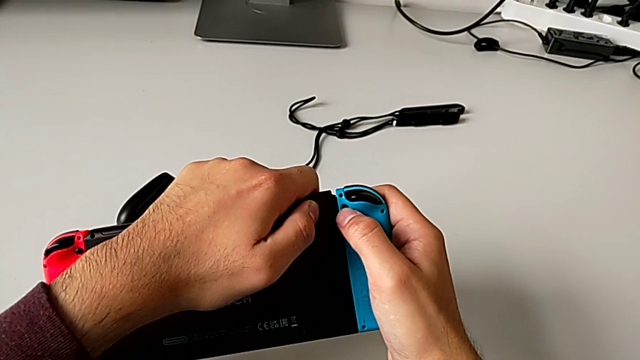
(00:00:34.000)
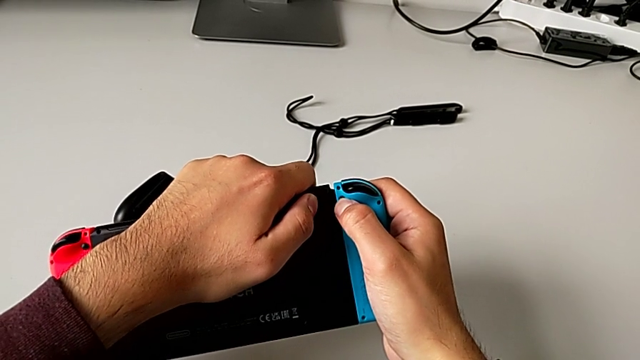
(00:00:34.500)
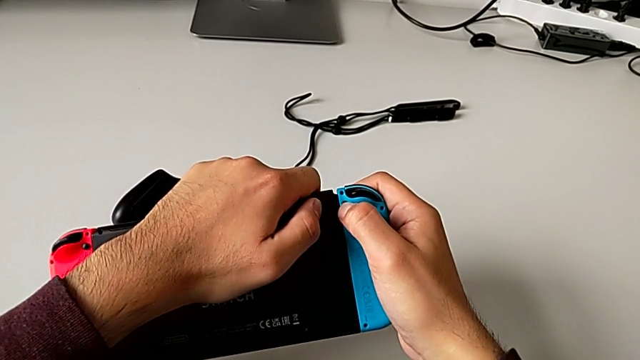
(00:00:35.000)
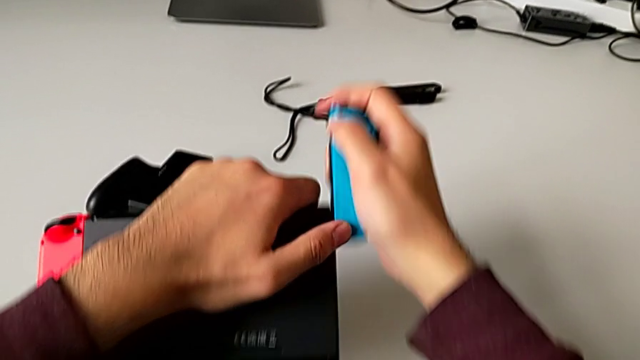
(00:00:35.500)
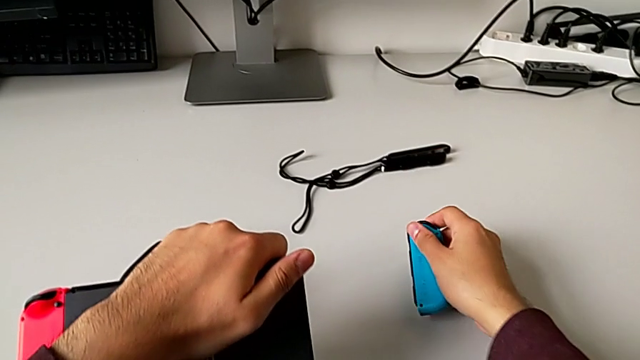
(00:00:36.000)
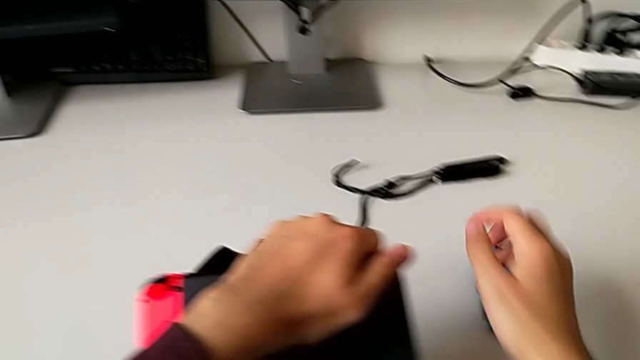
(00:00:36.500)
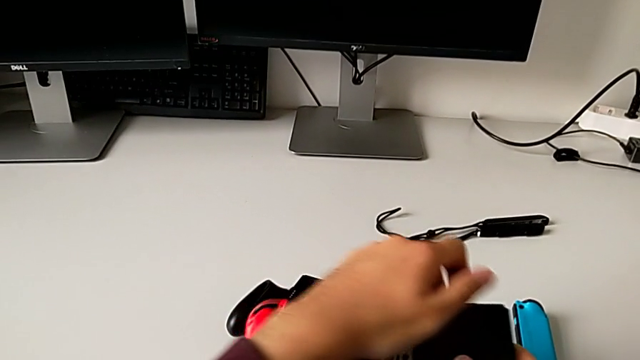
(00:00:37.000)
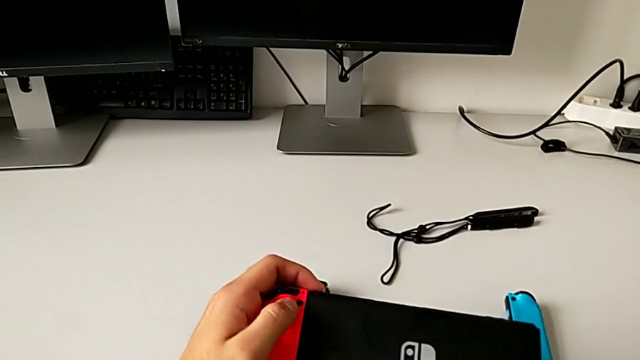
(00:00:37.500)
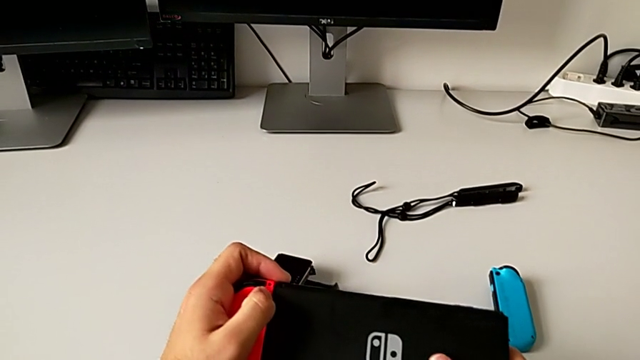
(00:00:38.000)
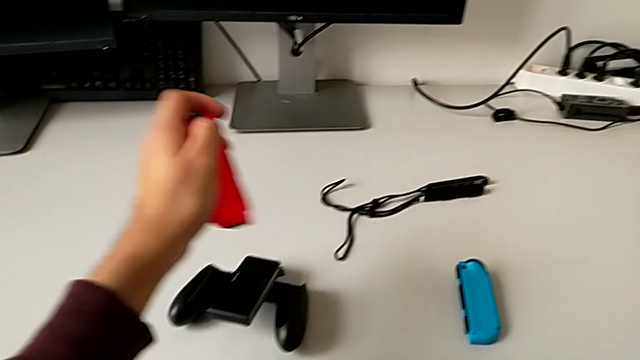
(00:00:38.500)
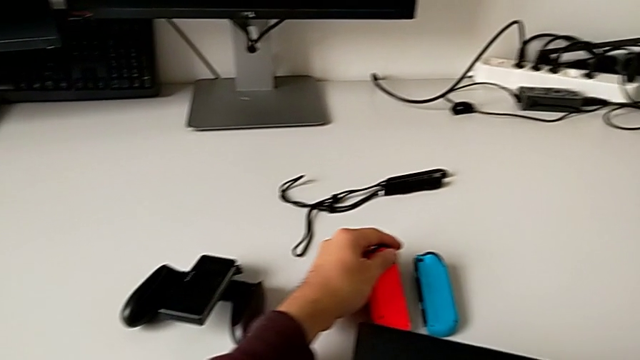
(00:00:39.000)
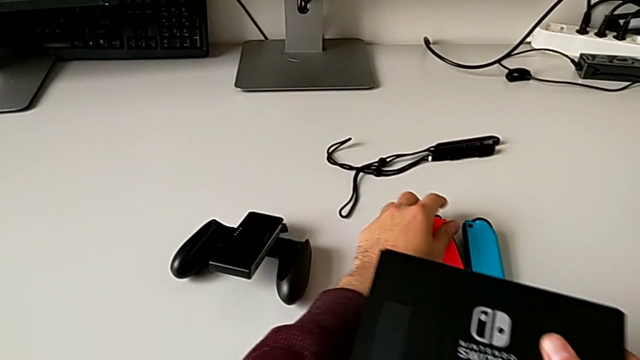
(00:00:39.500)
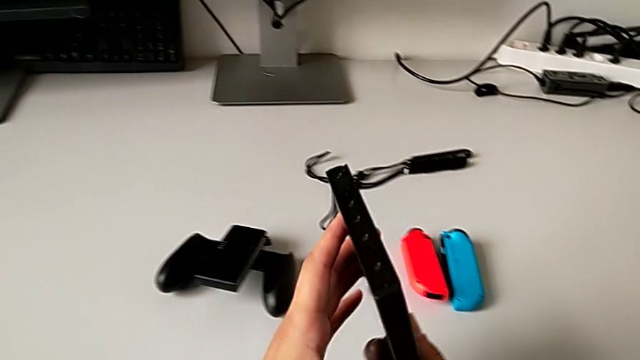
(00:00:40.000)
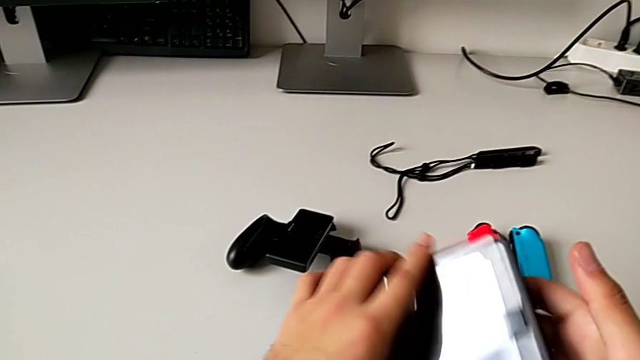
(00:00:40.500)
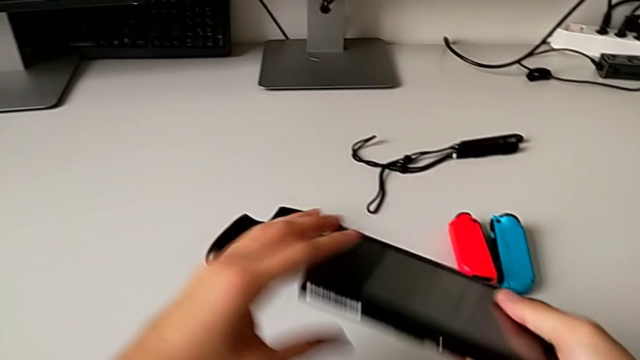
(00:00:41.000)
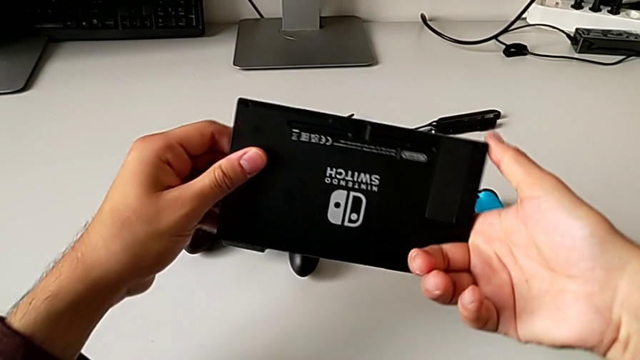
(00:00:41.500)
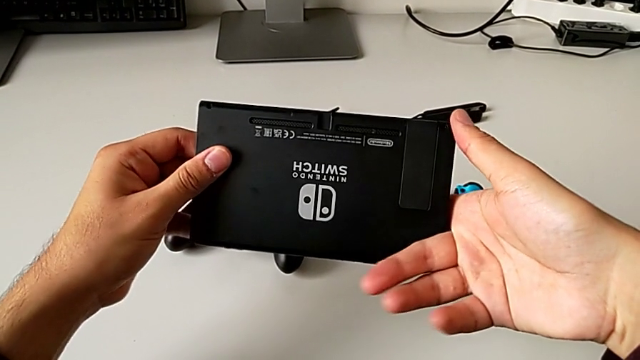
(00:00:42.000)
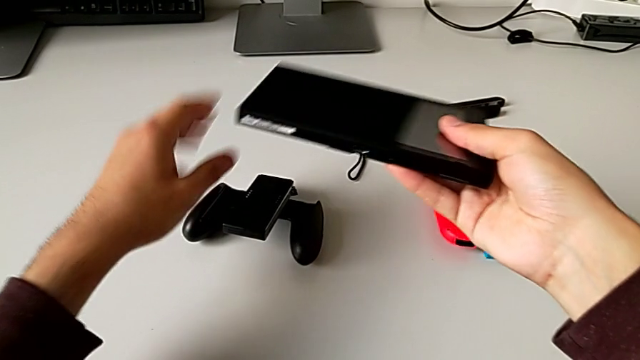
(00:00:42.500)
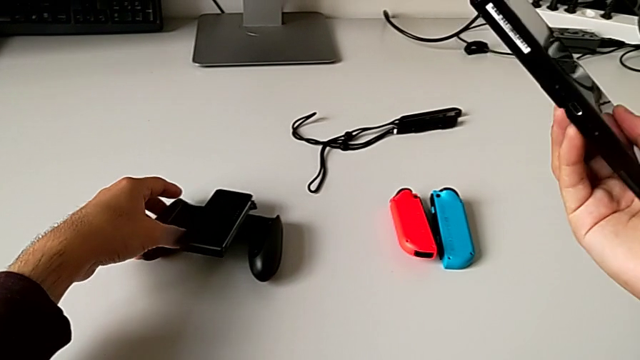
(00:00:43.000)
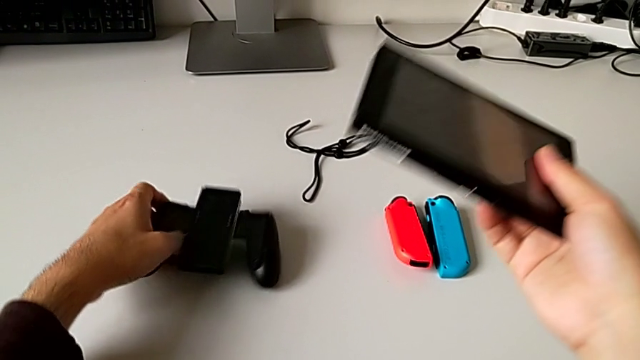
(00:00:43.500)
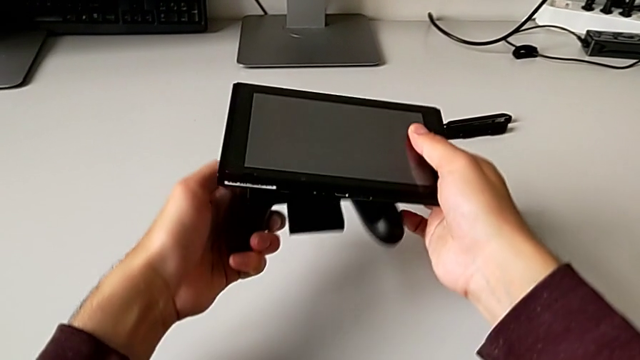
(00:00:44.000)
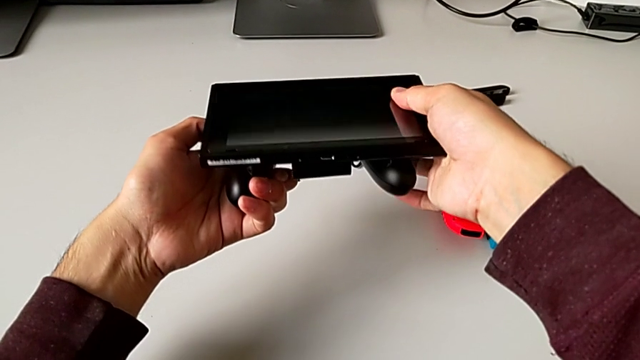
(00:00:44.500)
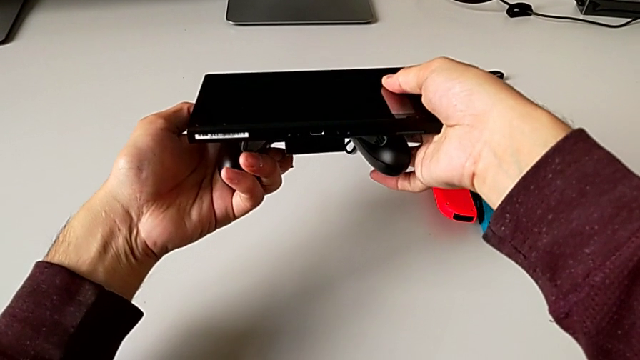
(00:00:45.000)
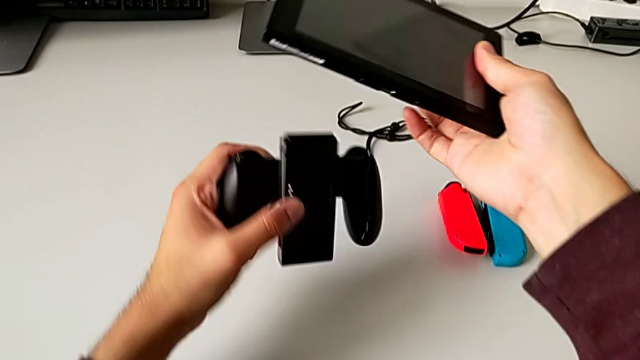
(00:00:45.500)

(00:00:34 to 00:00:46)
The camera wearer is assembling the blue and red Joy-Con controllers into the comfort grip. They push the black button, slide the blue Joy-Con controller, push the black button, slide the red Joy-Con controller, rotate the rectangular Nintendo Switch, grab the black handheld grip, align it and withdraw it.

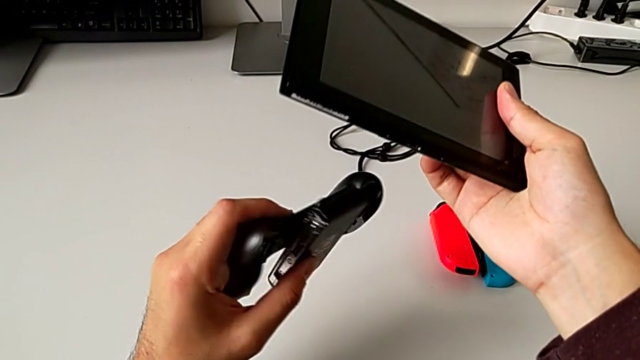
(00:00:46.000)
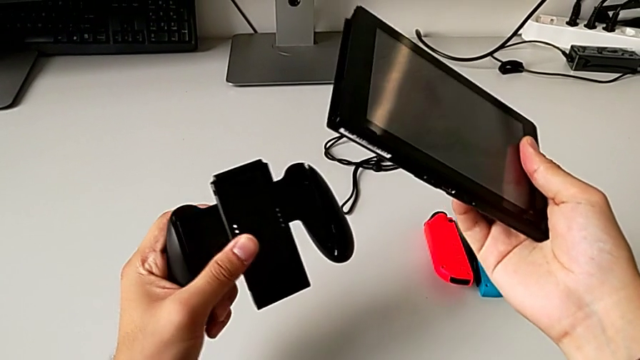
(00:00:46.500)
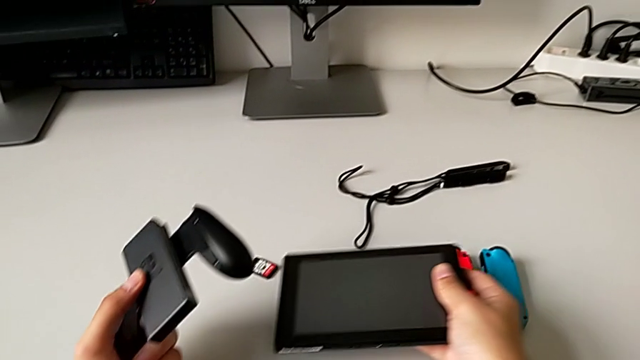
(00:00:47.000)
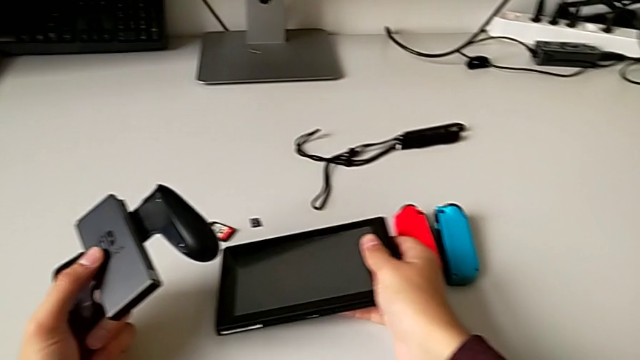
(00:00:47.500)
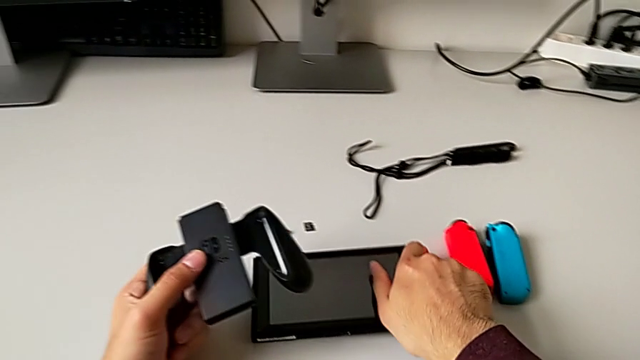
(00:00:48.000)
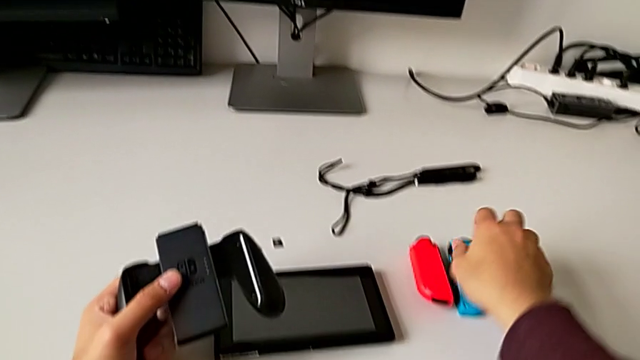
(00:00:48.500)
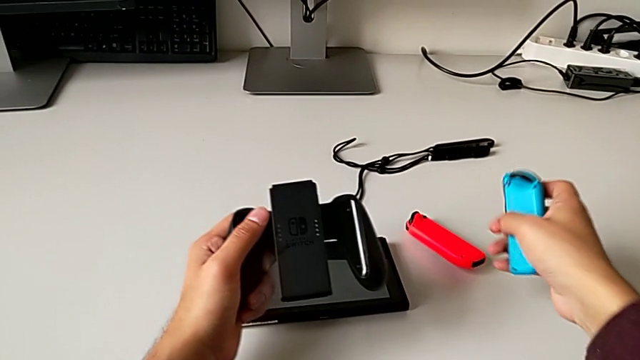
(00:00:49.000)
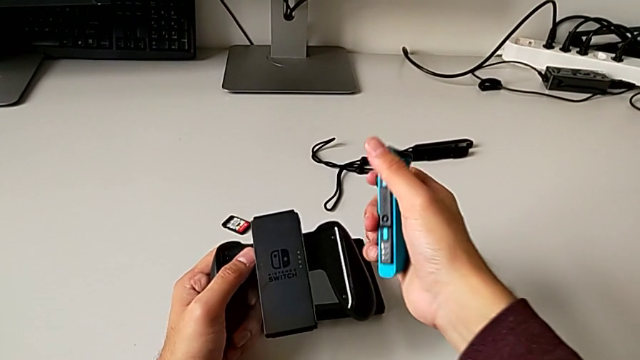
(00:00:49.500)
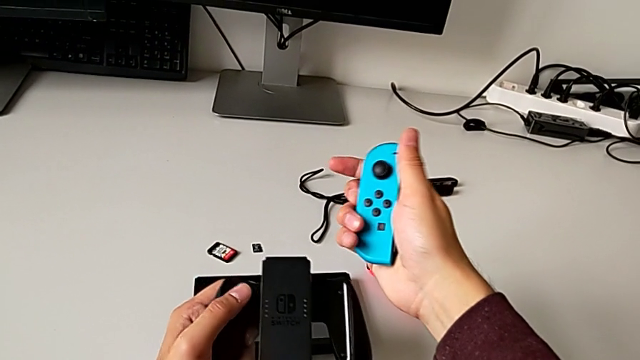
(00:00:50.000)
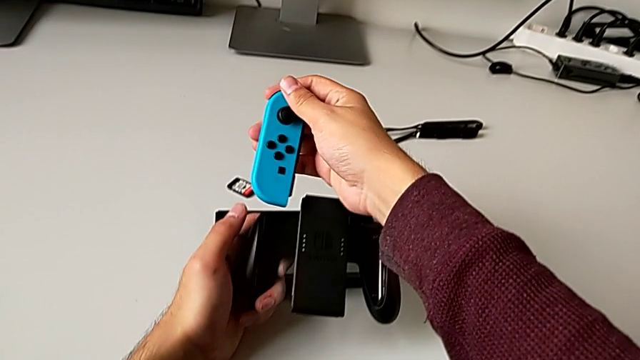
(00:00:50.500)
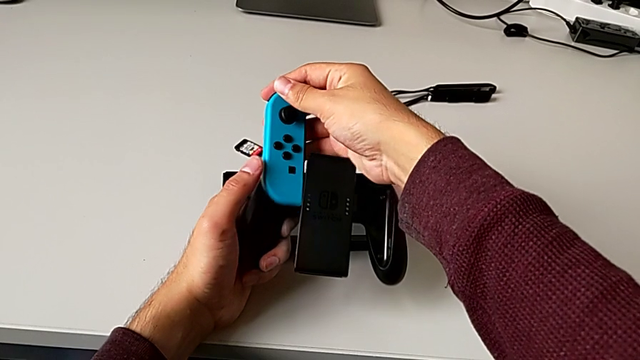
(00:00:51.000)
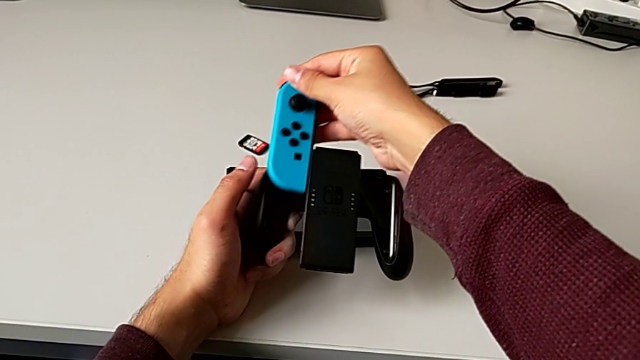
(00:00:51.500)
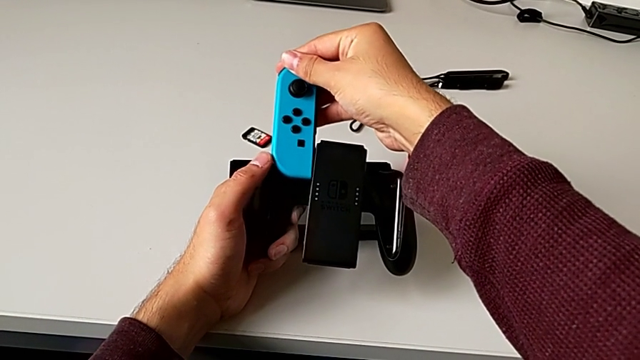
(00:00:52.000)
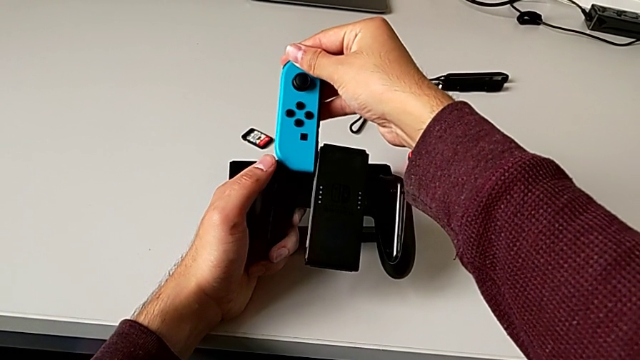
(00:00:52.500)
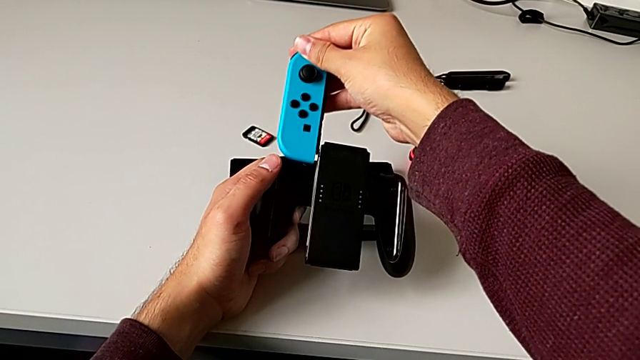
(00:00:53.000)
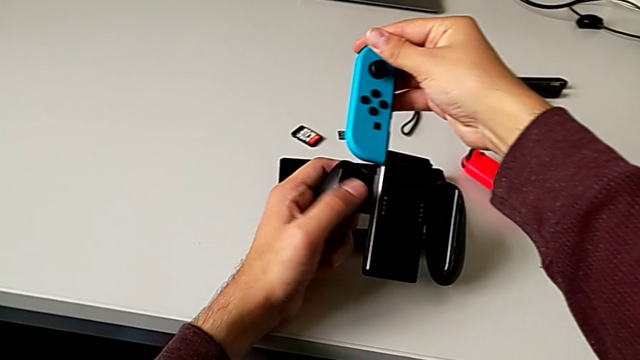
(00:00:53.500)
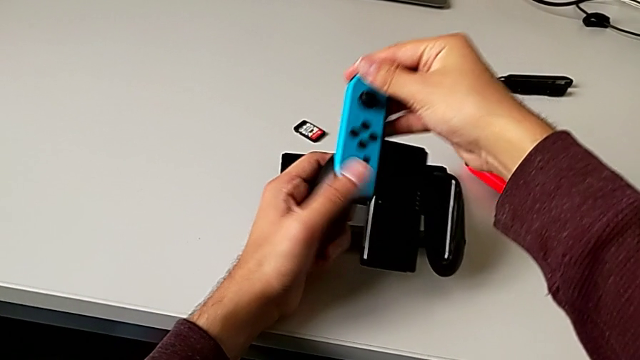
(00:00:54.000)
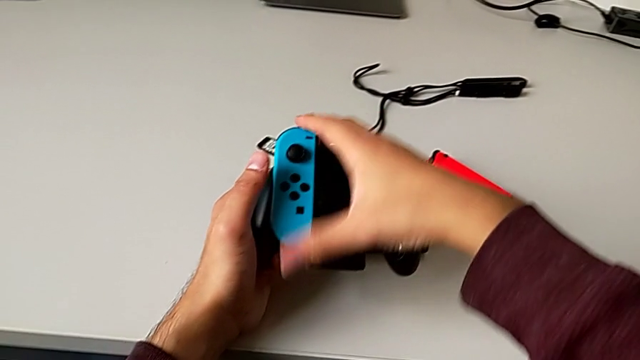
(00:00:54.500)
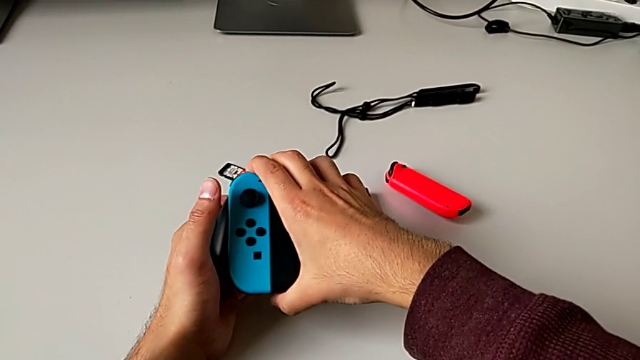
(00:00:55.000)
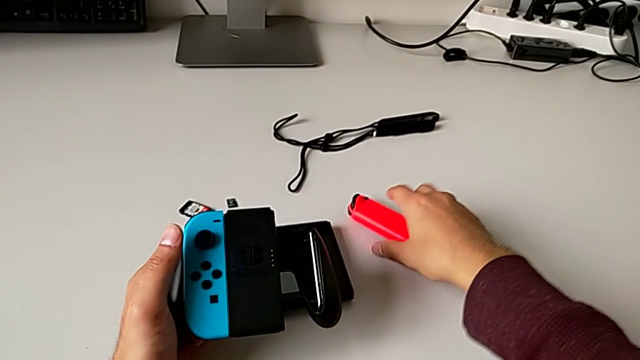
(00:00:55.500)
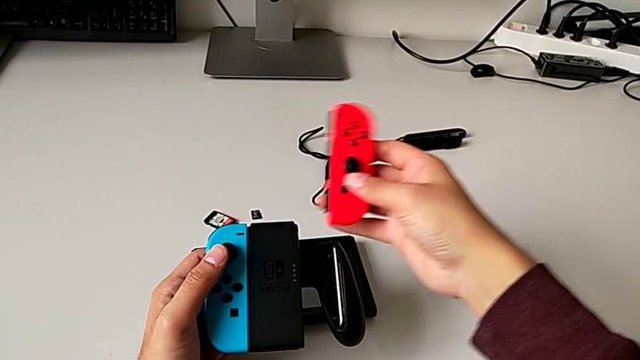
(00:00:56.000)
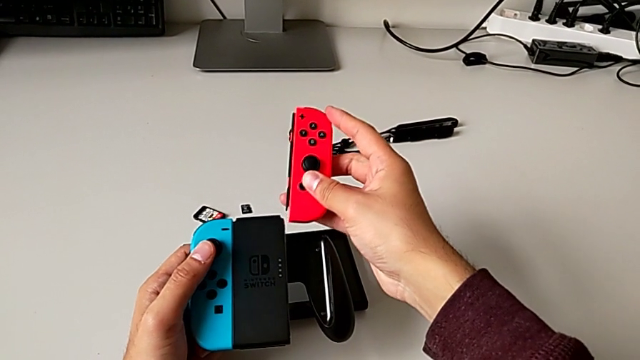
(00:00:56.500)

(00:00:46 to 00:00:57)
The camera wearer is assembling the blue and red Joy-Con controllers into the comfort grip. They place the rectangular Nintendo Switch, grab the blue Joy-Con controller, align it, insert it and grab the red Joy-Con controller.
